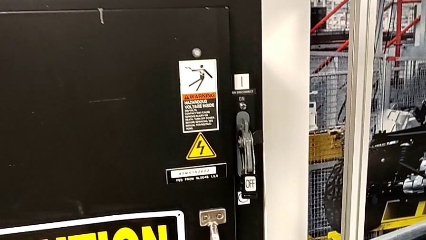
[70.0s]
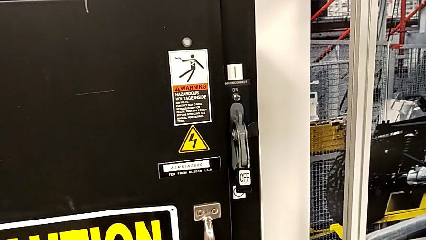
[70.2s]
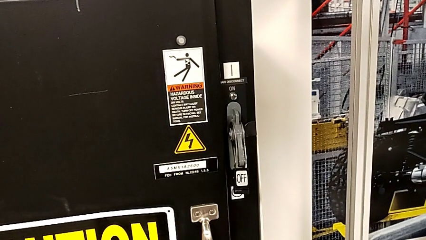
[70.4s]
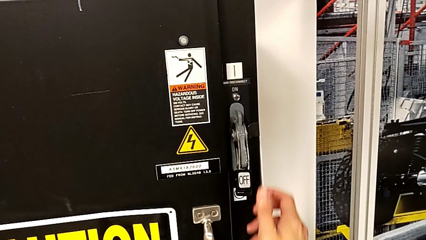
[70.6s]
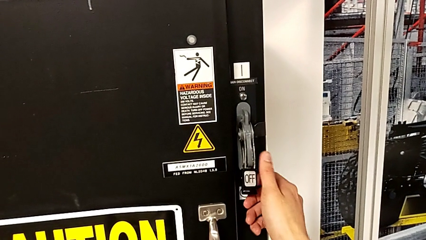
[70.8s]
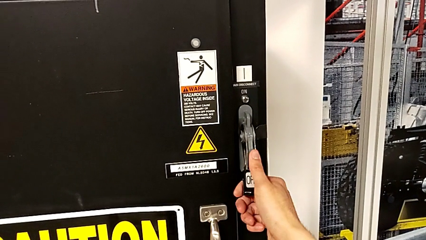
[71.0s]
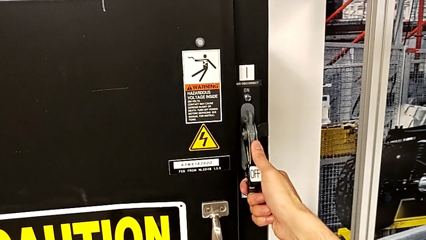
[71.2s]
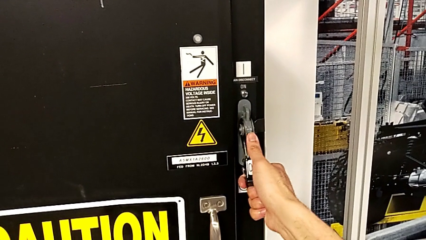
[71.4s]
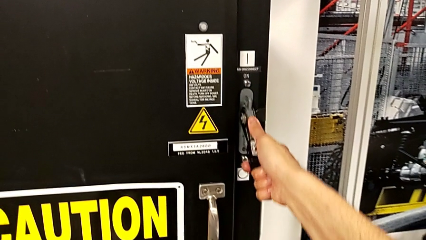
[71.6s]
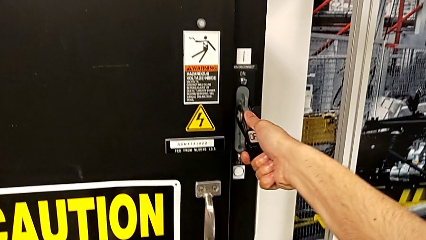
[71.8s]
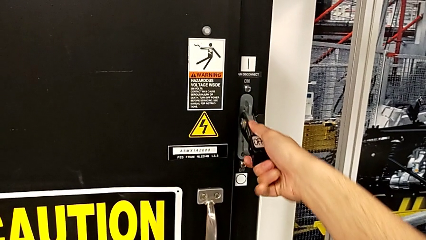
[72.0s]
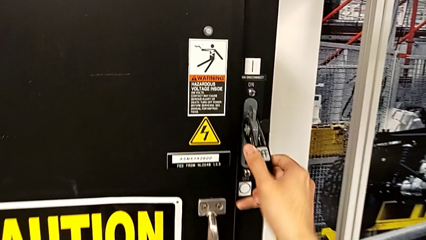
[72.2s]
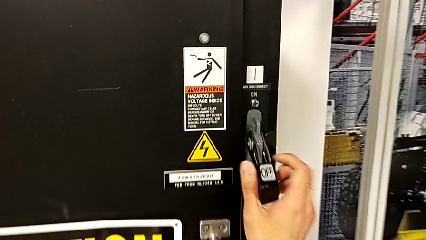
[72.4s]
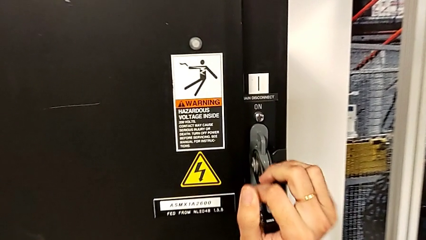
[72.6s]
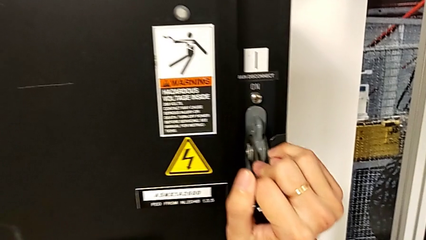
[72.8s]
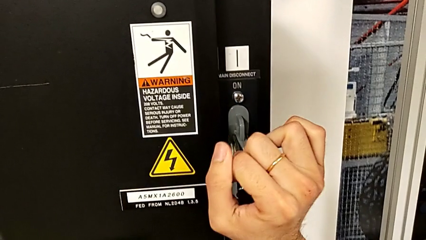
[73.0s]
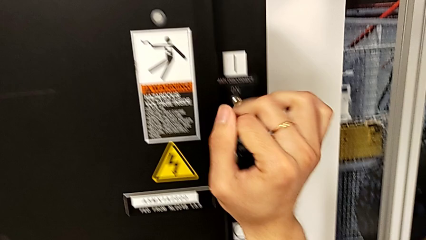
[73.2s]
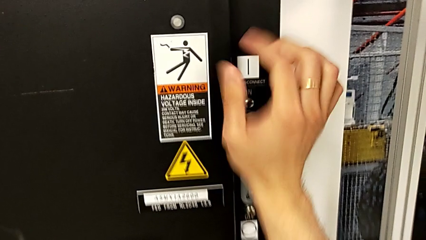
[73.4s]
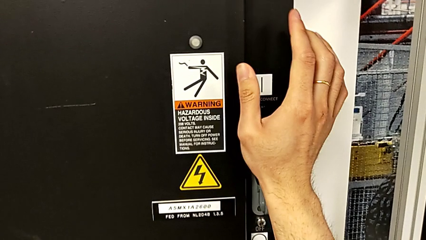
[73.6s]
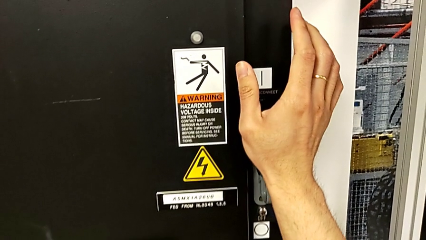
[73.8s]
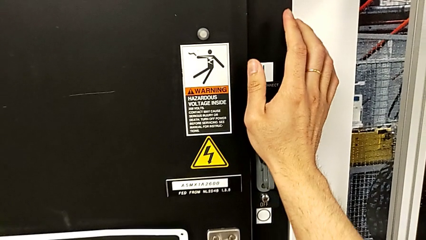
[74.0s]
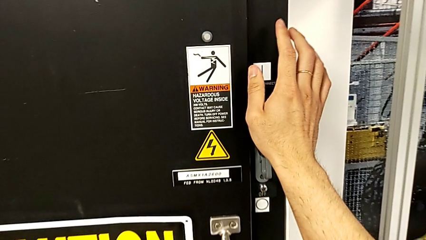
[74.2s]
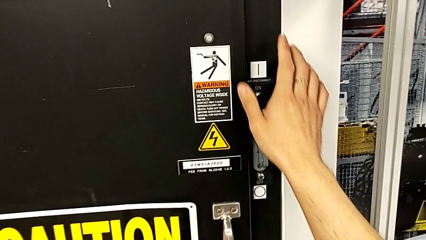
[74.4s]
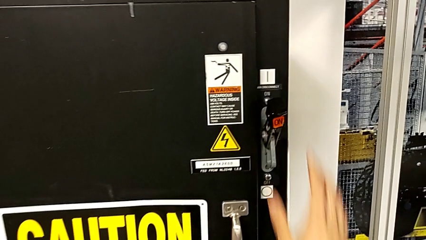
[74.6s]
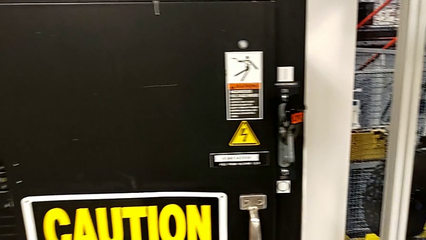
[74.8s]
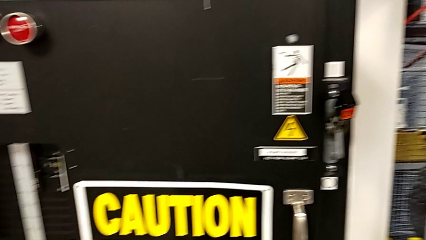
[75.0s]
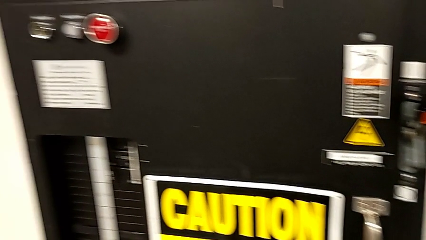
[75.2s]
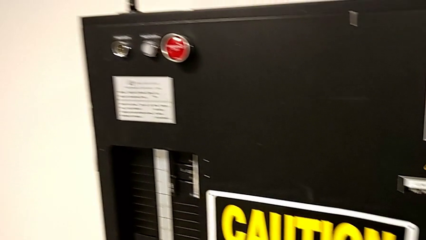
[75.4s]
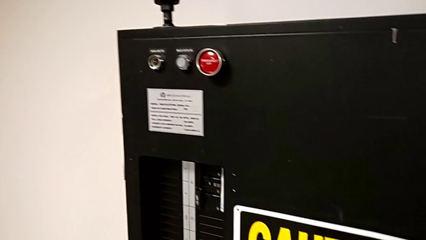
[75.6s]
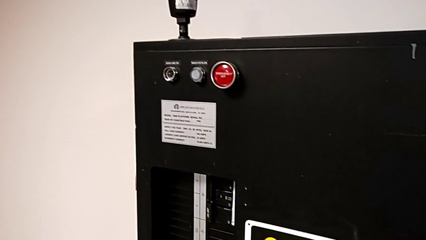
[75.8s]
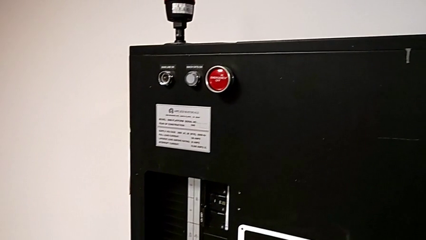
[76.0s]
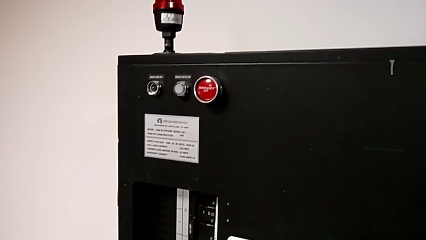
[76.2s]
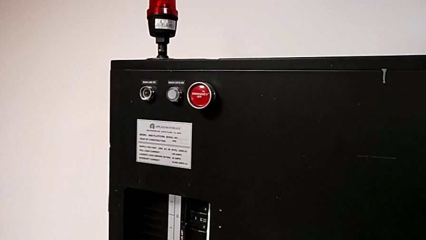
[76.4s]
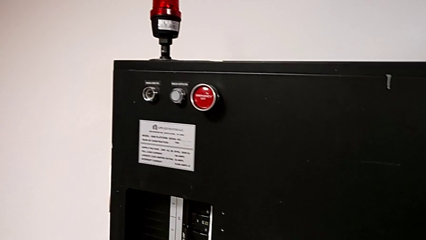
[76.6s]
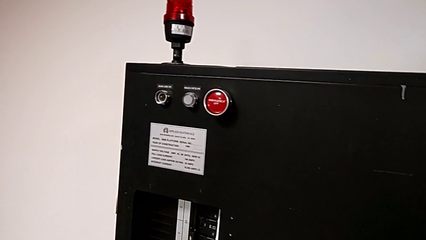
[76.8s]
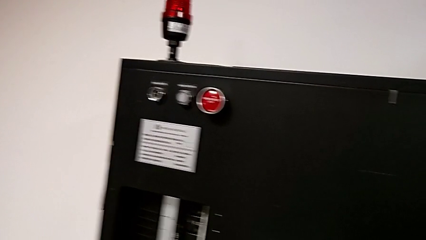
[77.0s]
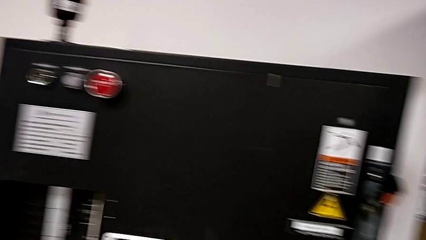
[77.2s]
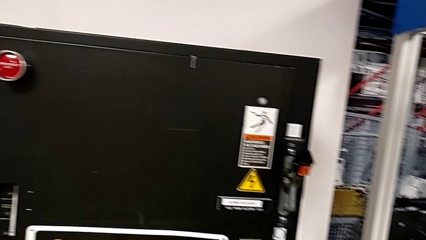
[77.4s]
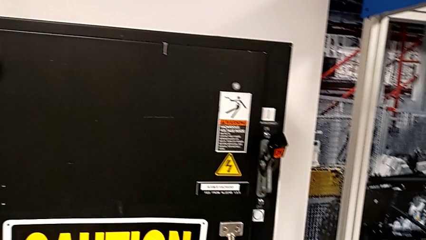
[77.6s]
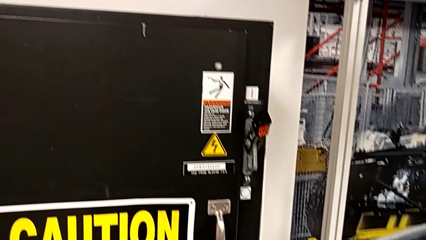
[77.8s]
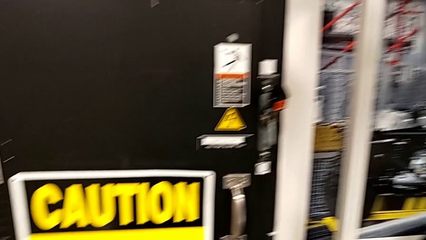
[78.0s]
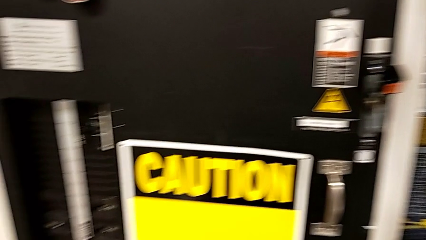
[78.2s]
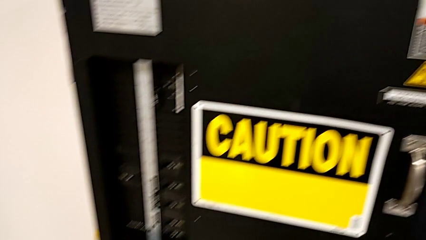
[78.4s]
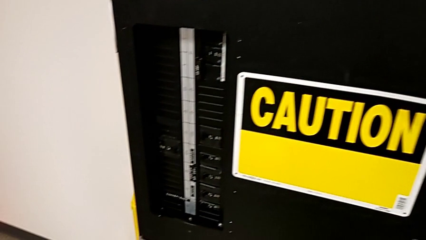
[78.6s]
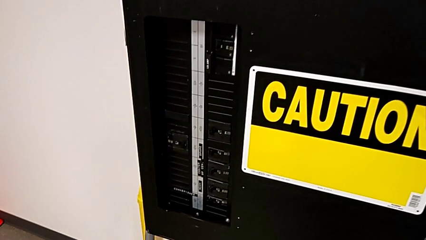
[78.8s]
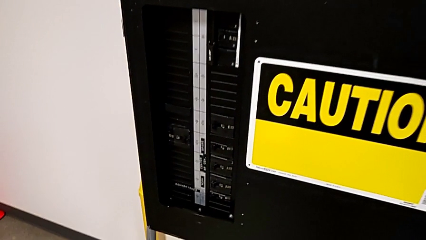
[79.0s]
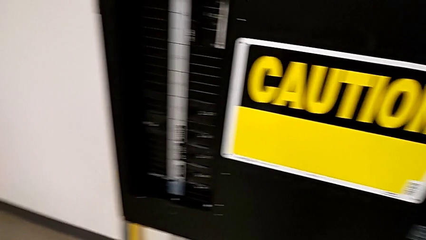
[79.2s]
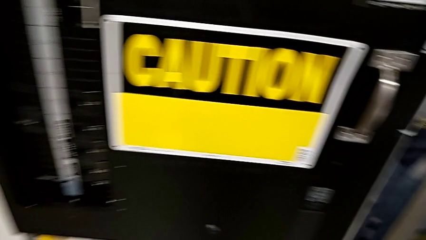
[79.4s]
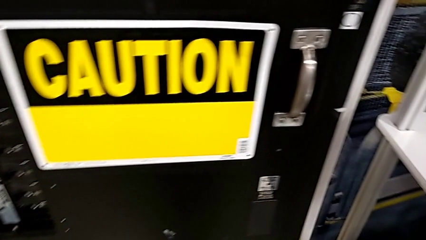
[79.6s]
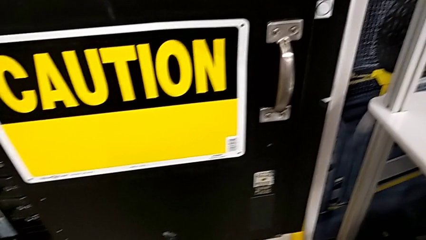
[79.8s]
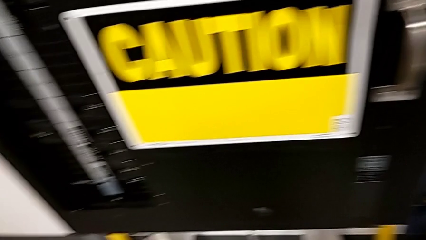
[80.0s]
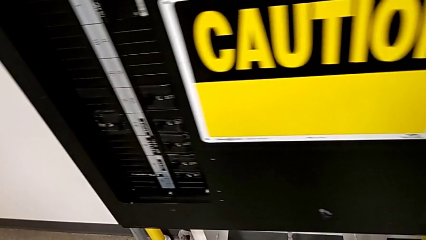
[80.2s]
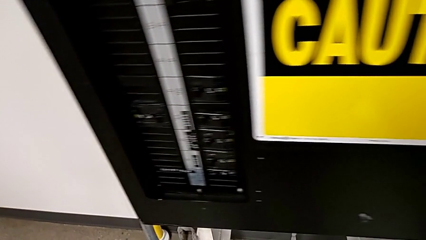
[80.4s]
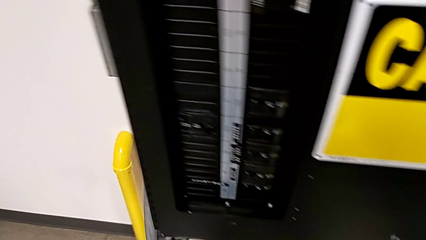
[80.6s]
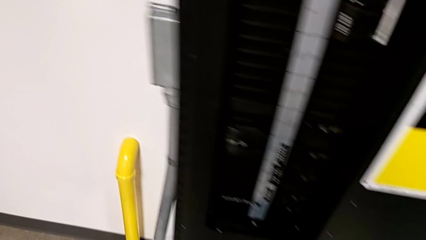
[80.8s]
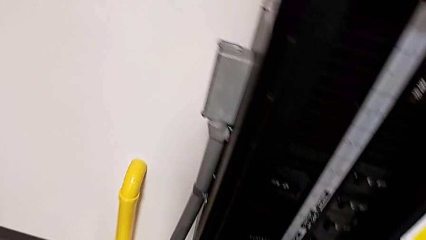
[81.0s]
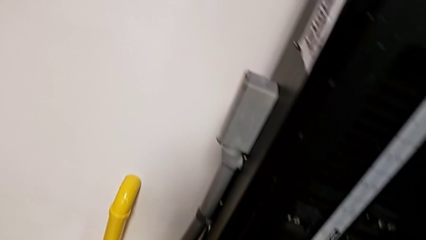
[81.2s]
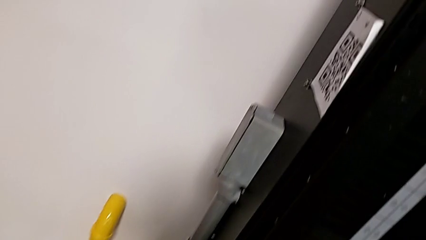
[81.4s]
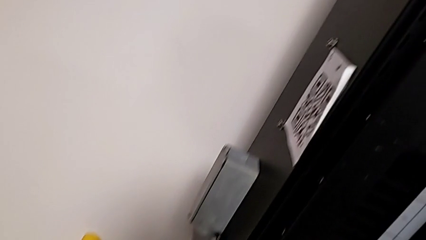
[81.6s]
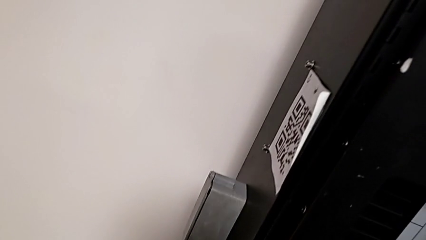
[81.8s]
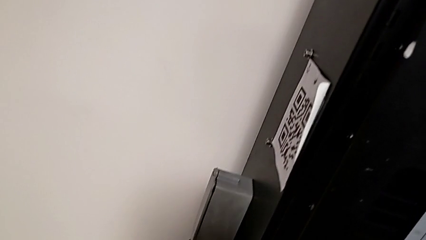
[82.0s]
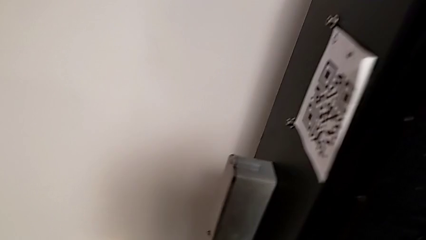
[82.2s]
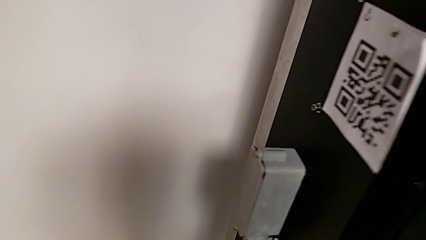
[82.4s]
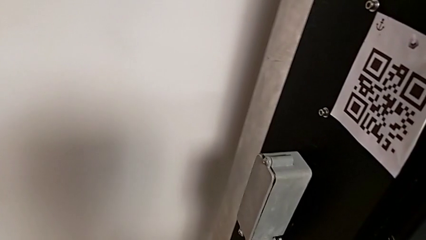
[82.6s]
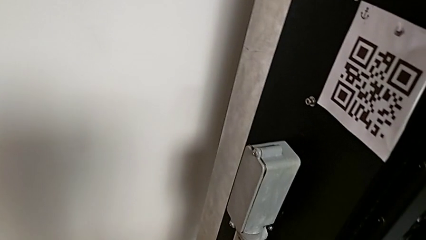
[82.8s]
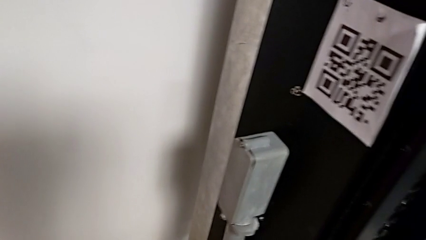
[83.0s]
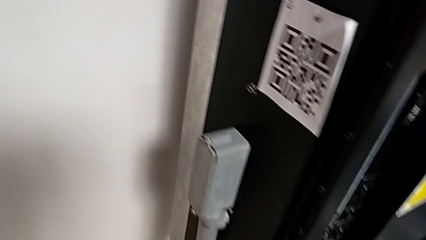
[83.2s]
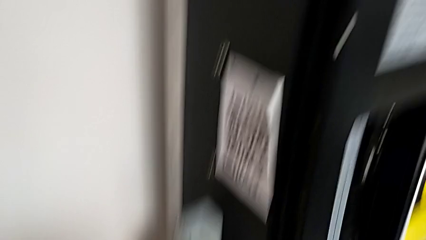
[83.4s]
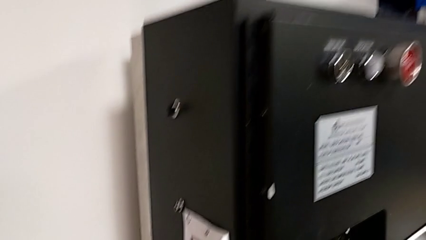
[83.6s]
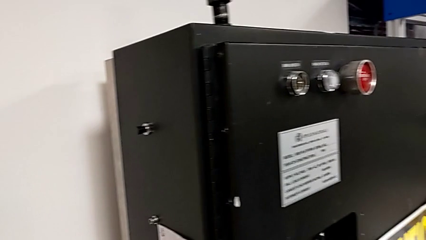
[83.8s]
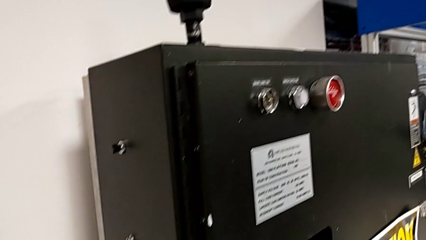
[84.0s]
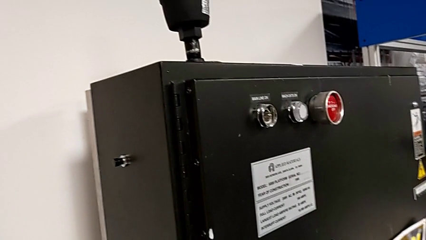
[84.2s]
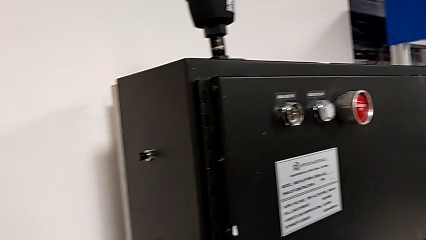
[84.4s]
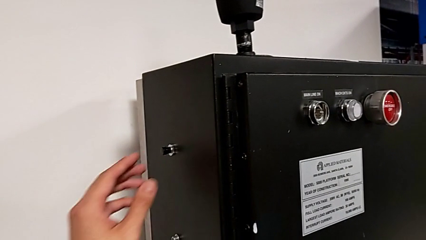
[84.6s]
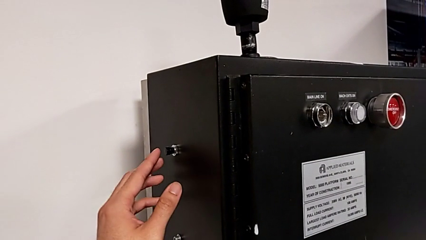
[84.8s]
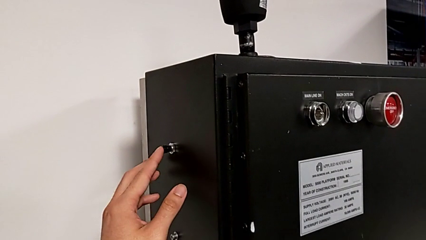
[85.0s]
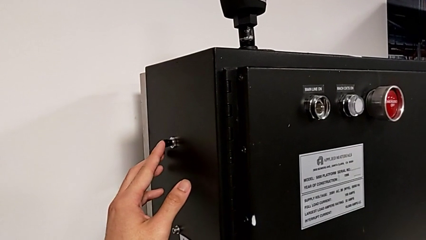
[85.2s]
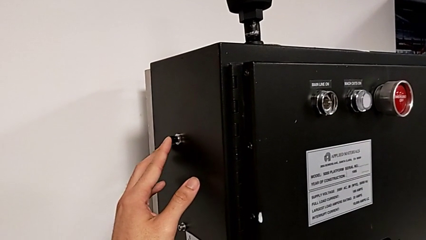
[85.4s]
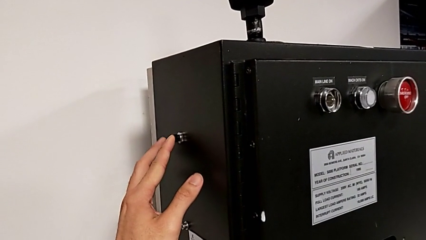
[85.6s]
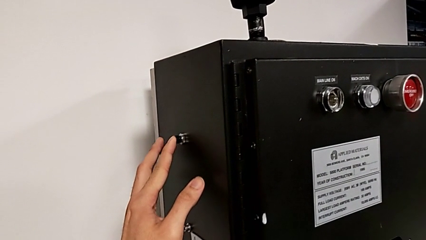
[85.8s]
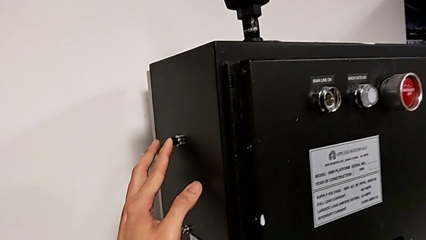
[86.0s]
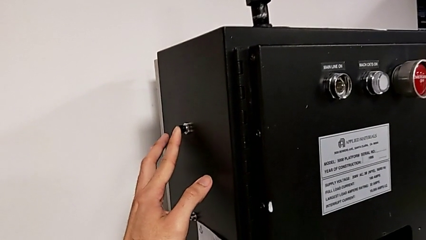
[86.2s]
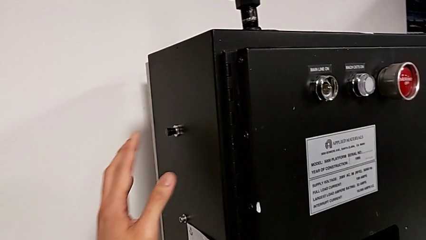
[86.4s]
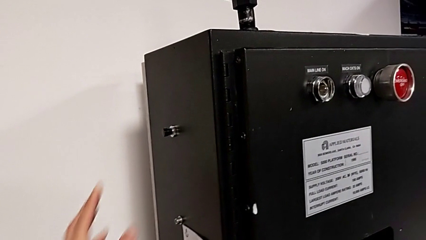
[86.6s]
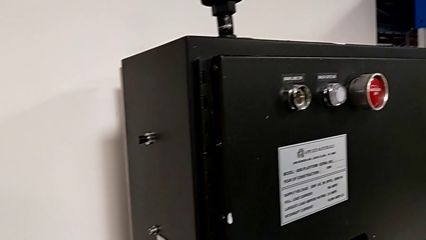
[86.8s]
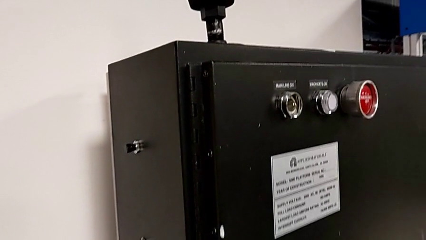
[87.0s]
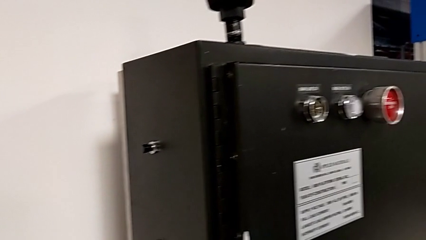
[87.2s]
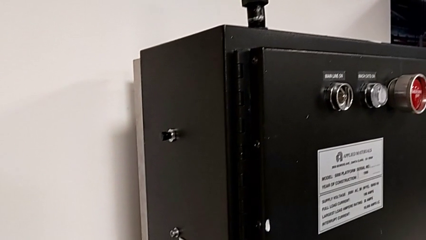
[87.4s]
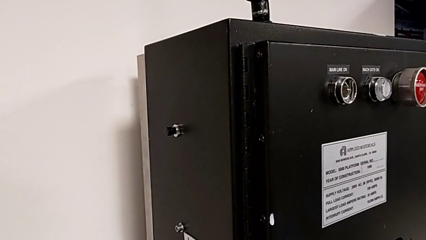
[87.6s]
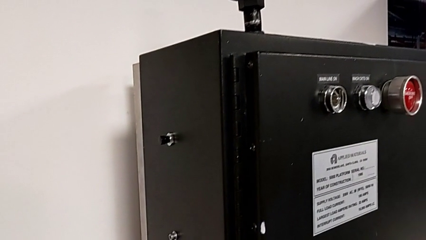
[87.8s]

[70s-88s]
The camera wearer is turning on the main power. They grab the lever, pull it, approach the left reset button and wrongly press it slightly.
